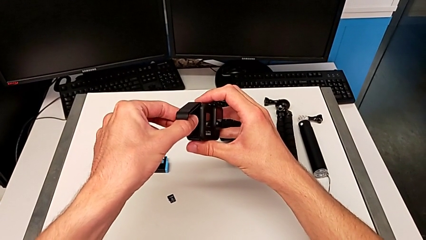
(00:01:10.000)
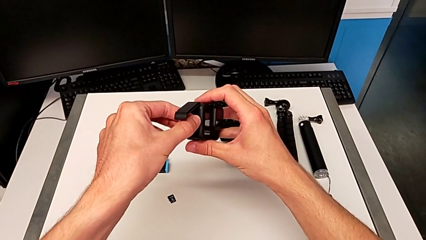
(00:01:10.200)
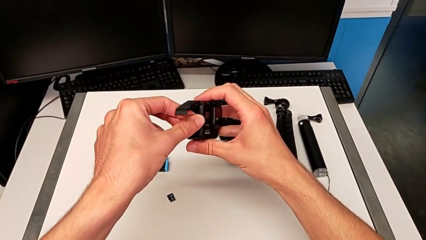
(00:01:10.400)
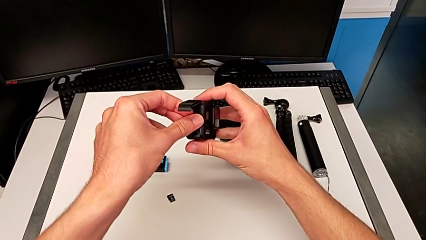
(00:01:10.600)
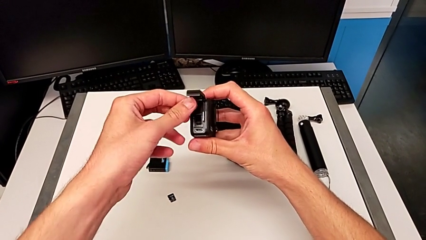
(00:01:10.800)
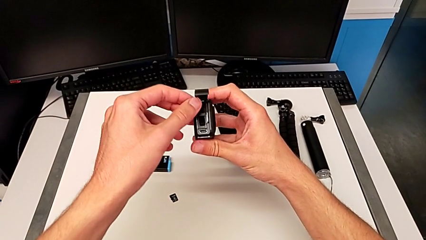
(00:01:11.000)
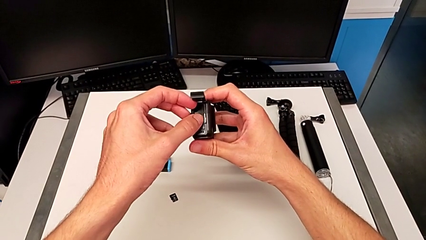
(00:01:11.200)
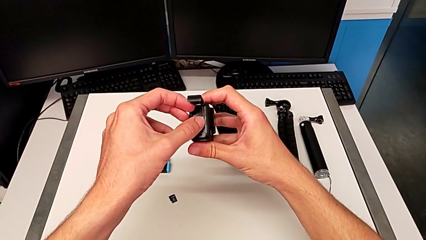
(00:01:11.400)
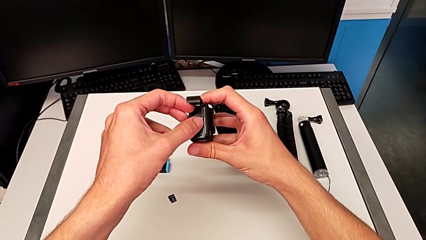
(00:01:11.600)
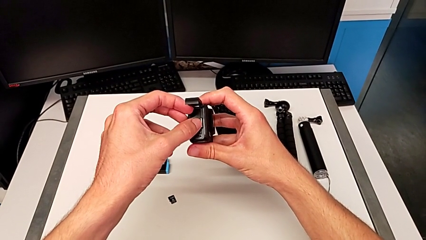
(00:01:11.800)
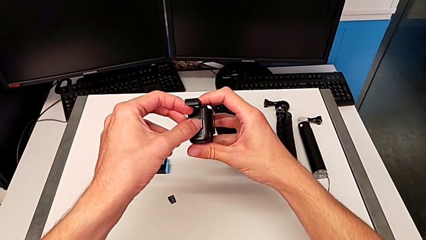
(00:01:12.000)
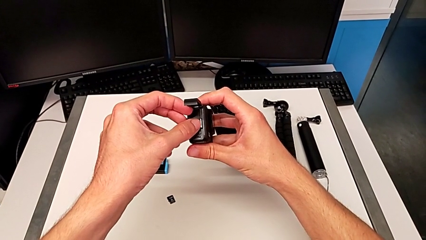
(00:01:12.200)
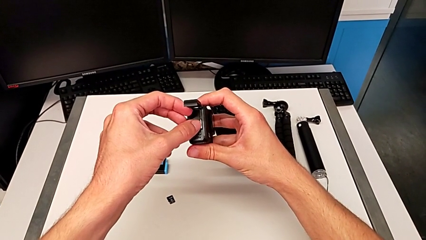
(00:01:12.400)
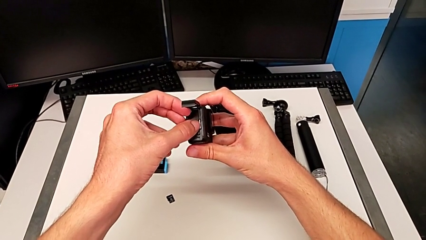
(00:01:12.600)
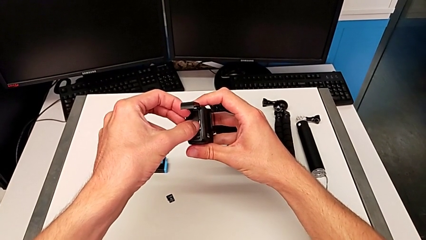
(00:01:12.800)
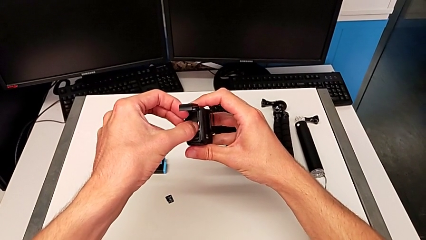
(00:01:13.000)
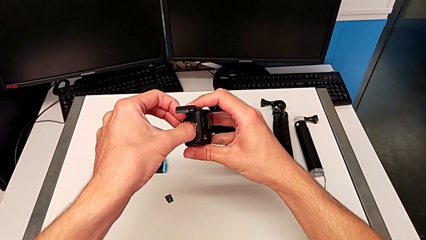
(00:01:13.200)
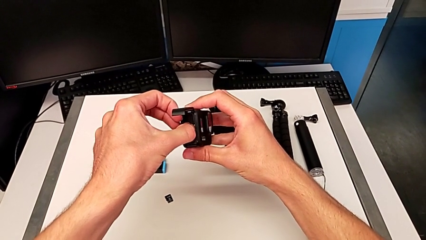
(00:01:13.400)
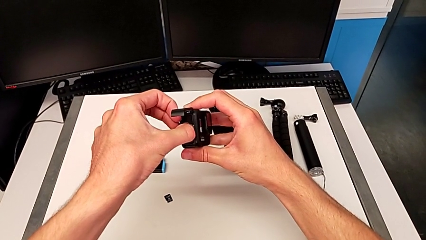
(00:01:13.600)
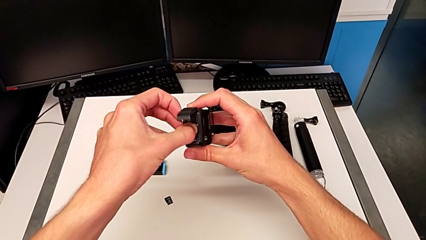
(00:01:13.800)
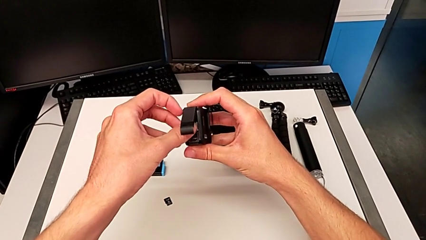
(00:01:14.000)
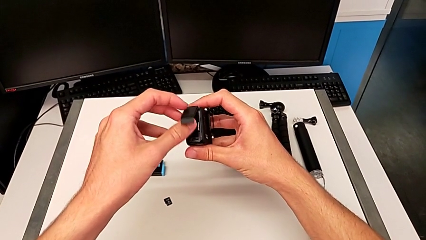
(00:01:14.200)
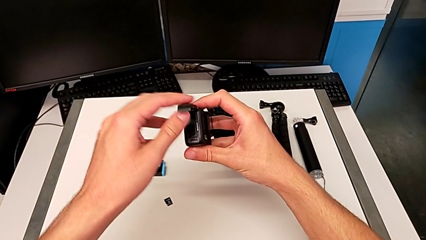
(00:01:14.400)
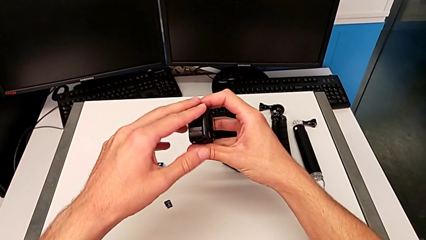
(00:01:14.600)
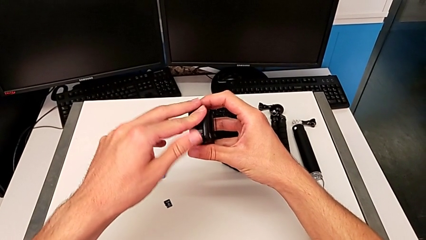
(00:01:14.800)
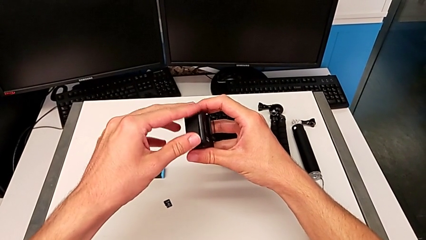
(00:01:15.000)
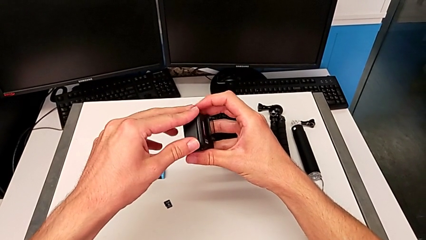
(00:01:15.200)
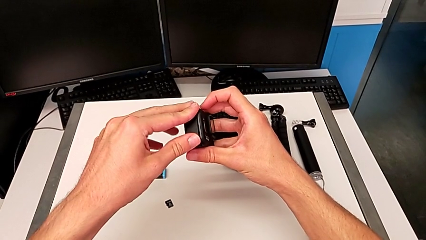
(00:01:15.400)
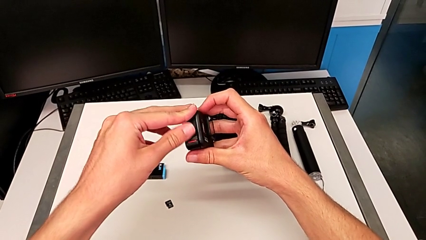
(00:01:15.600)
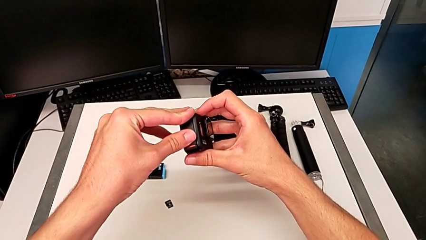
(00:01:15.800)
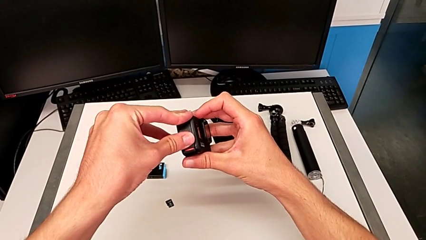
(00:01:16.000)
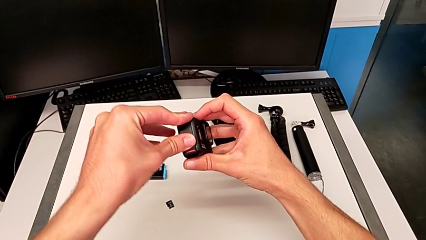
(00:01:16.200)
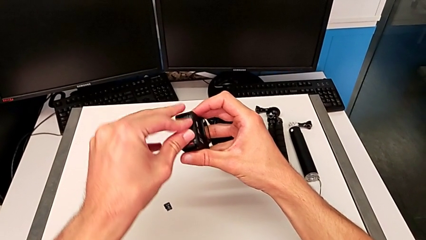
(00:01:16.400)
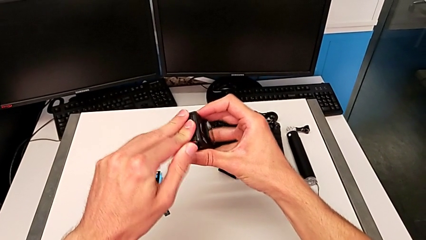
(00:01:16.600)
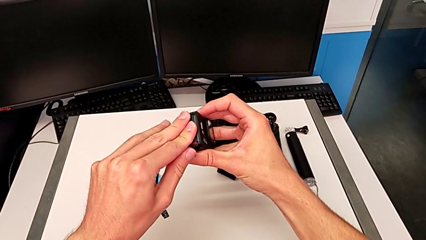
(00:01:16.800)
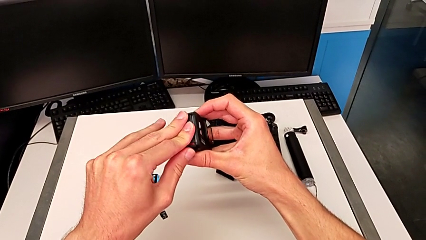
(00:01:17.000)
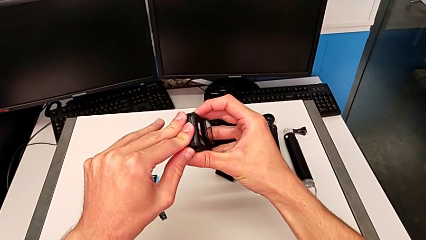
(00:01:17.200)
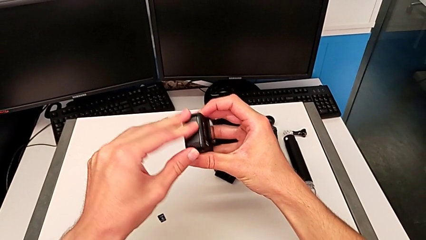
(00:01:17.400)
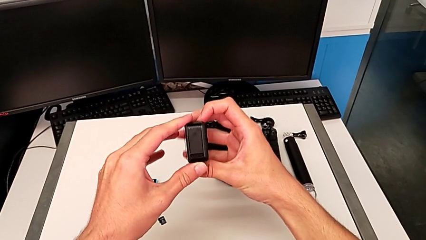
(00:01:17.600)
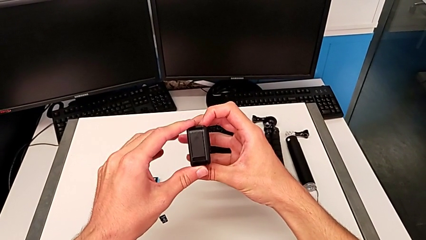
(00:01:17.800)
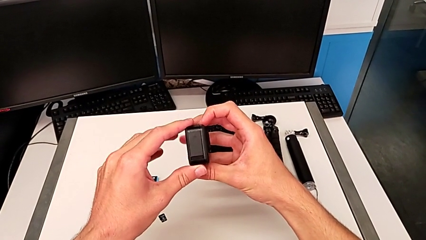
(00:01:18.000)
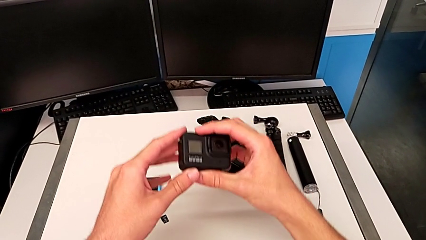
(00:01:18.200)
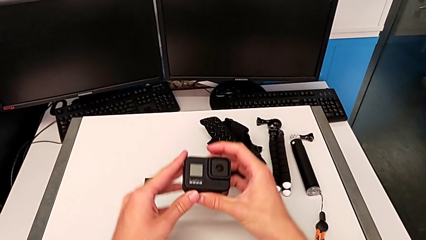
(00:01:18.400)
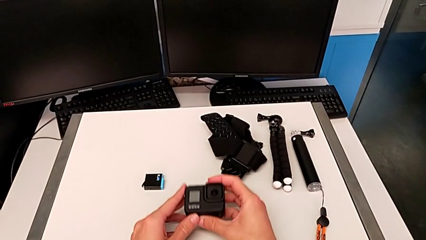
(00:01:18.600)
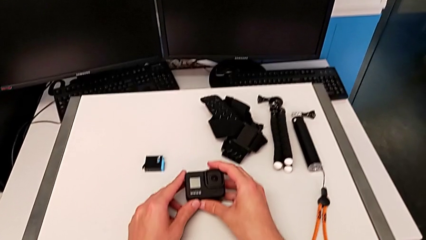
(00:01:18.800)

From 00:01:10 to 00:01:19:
The camera wearer is exchanging an old SD card for a new one in the GoPro. They keep inserting the SD card and close the battery door.

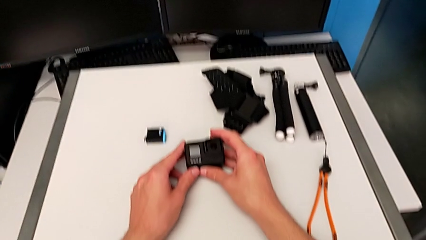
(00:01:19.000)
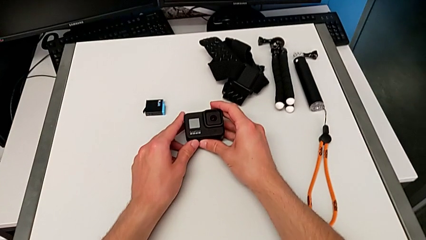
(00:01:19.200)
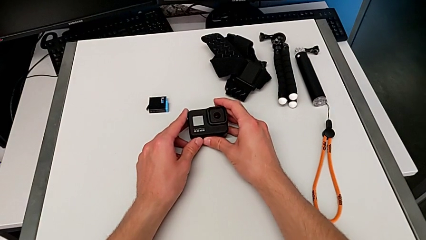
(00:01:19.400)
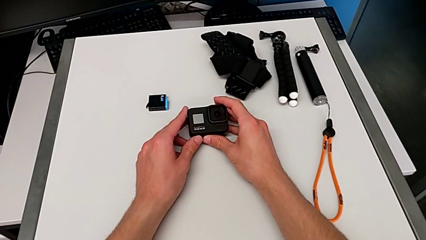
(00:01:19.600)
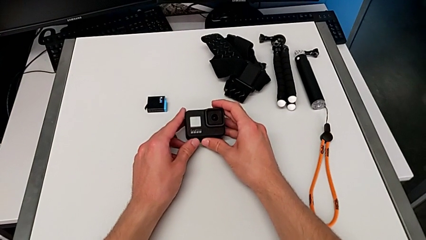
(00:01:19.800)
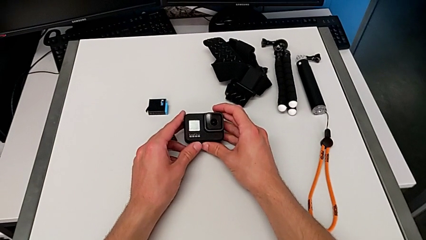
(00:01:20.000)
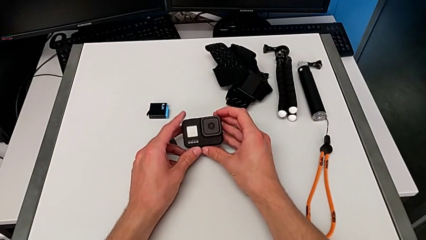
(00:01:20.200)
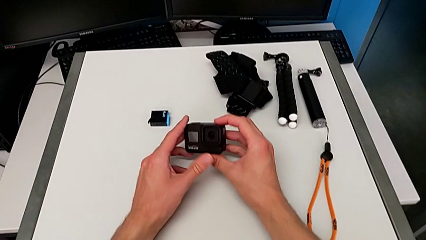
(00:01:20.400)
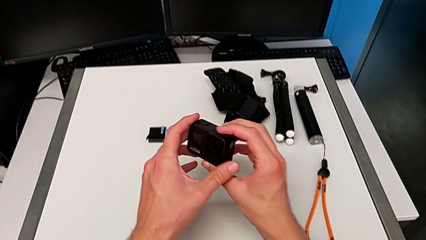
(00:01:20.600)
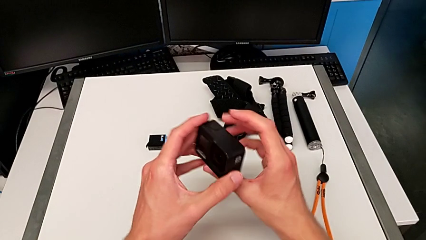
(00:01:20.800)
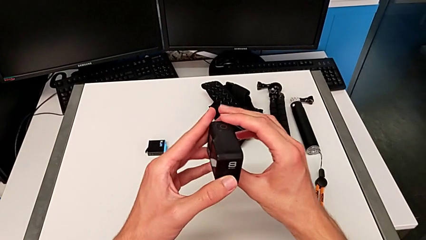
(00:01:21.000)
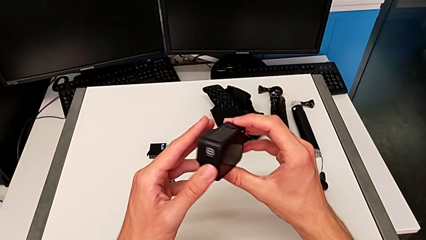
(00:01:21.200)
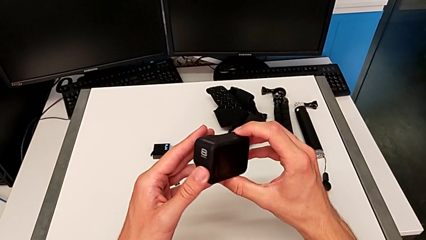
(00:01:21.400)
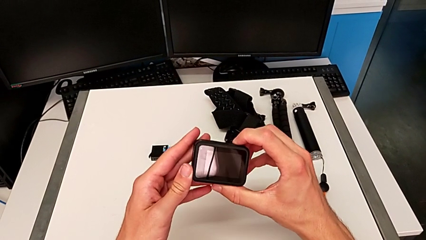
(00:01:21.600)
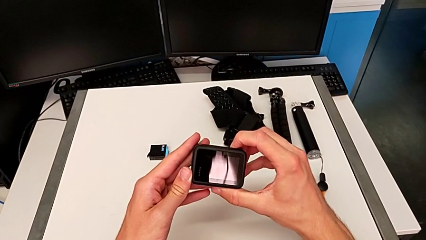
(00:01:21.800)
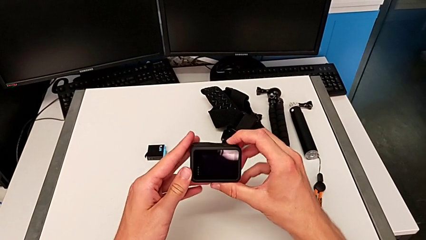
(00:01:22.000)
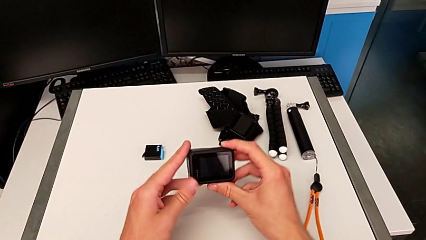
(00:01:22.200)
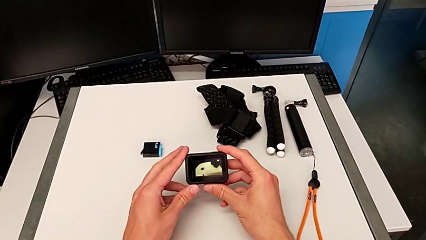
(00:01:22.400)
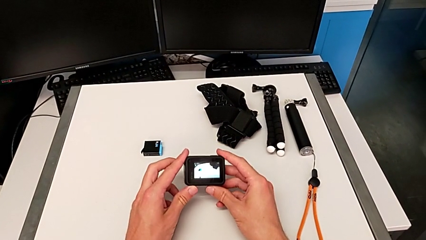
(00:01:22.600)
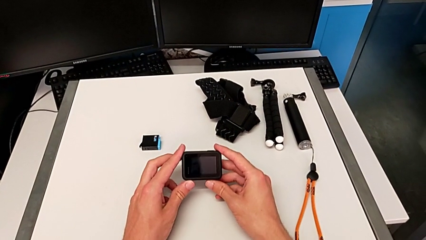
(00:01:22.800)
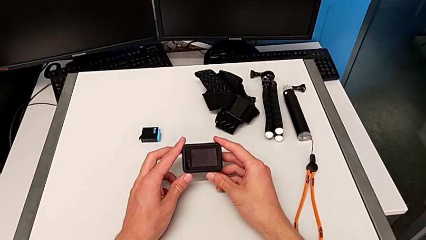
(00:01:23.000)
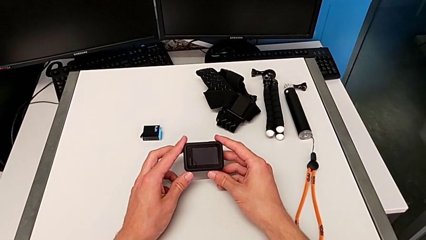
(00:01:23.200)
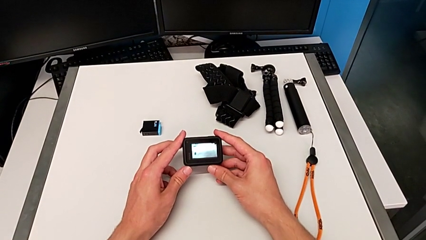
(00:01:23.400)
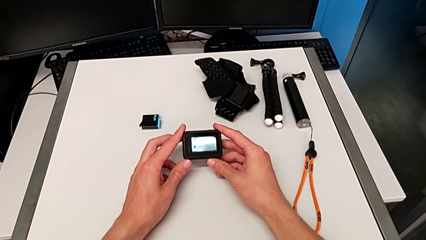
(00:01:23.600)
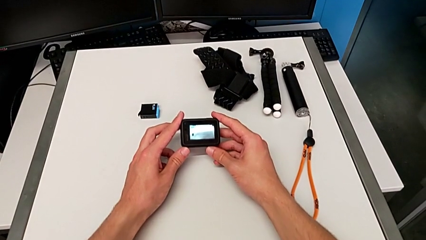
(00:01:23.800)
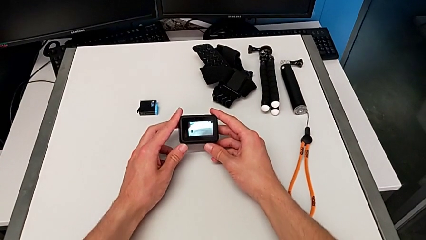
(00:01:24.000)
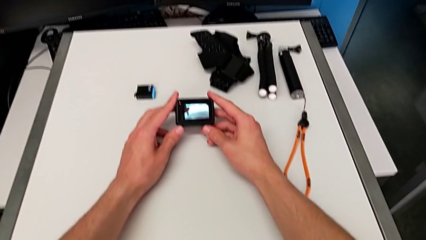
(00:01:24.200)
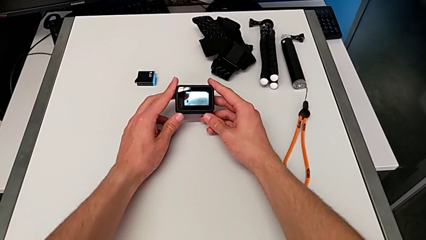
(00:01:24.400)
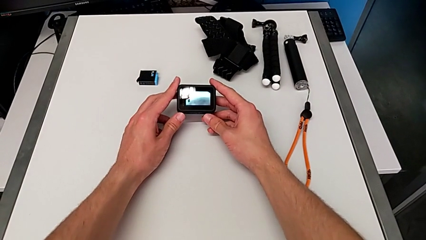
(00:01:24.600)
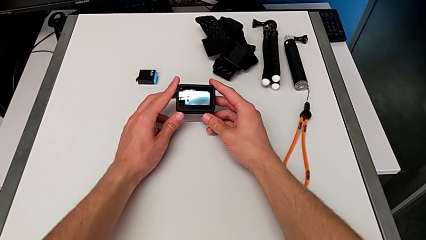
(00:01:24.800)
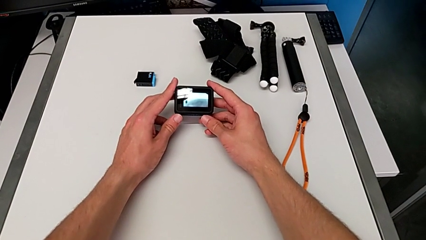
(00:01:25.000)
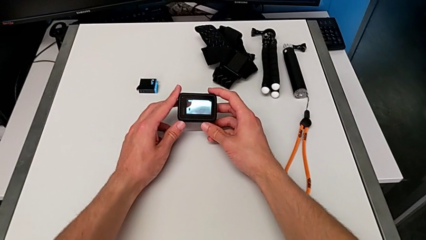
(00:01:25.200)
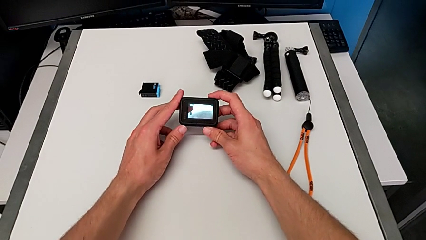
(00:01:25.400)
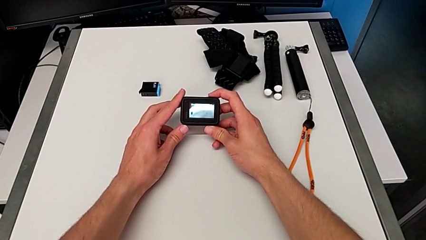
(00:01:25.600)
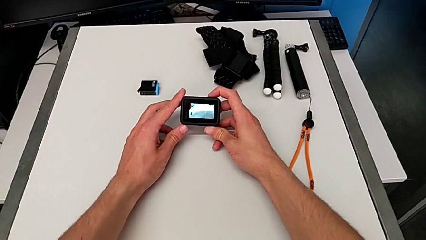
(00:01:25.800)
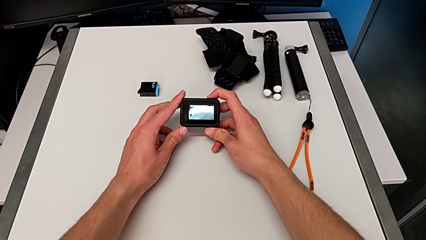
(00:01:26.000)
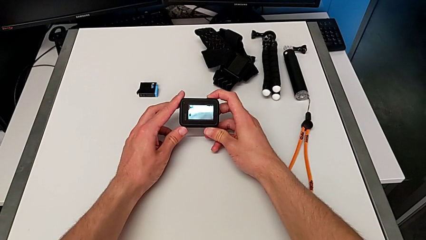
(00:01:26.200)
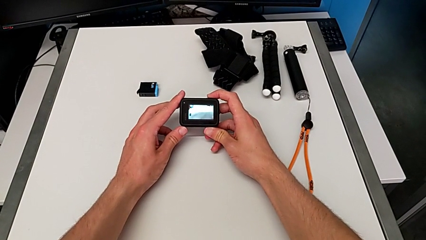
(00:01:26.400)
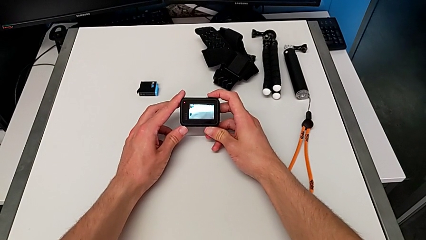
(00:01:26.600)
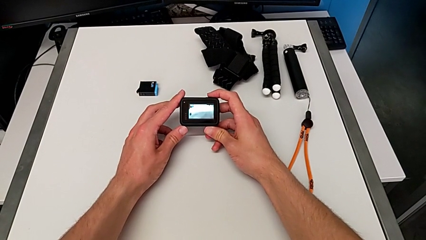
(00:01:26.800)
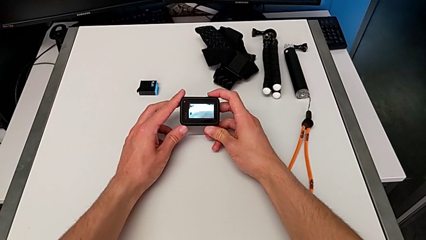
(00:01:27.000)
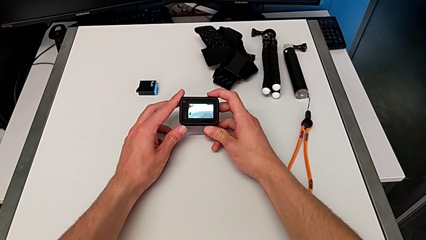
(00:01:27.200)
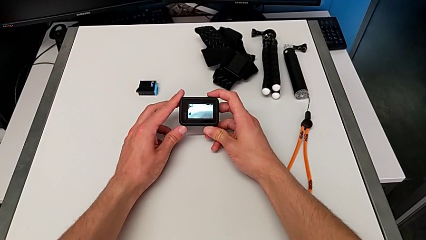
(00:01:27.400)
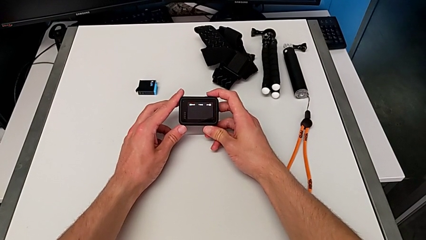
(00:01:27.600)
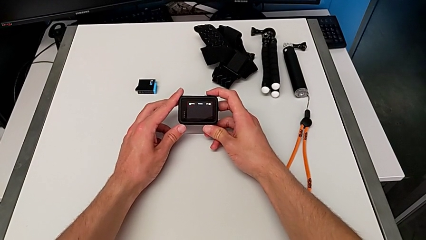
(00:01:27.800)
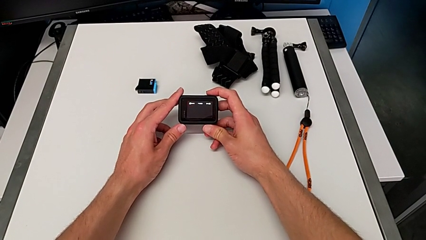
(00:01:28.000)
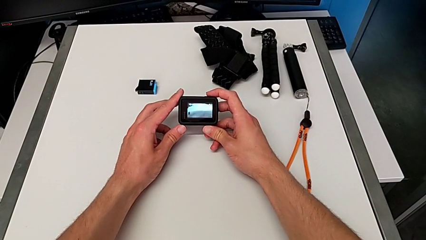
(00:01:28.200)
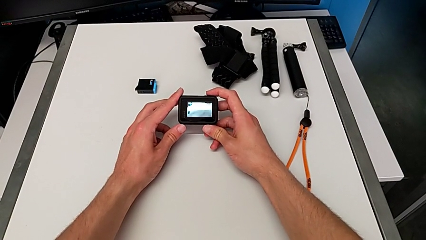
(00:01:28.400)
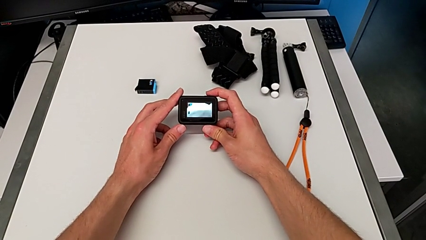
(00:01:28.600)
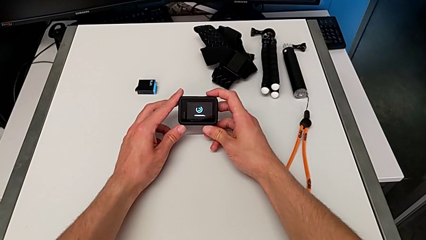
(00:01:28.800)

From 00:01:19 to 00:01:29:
The camera wearer is turning on the GoPro. They rotate the GoPro and wrongly turn it on, taking it to recording.
